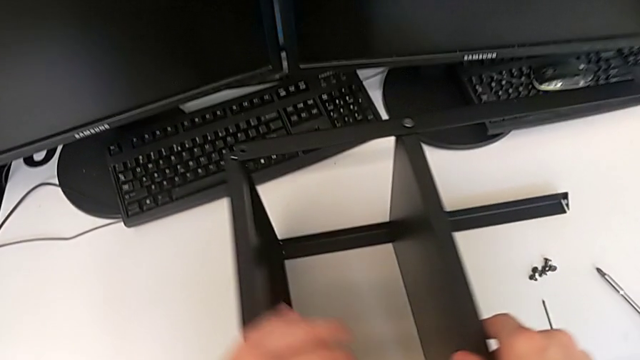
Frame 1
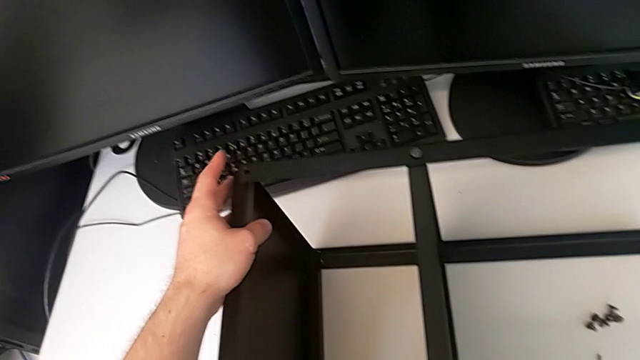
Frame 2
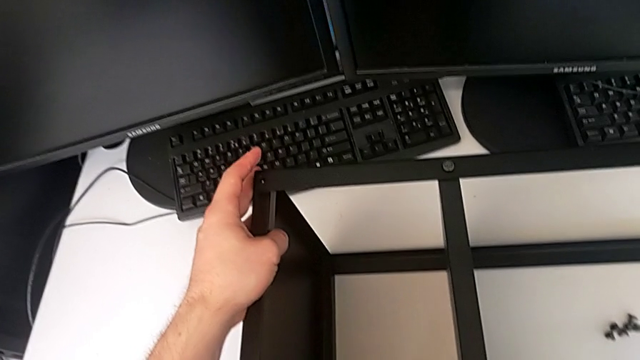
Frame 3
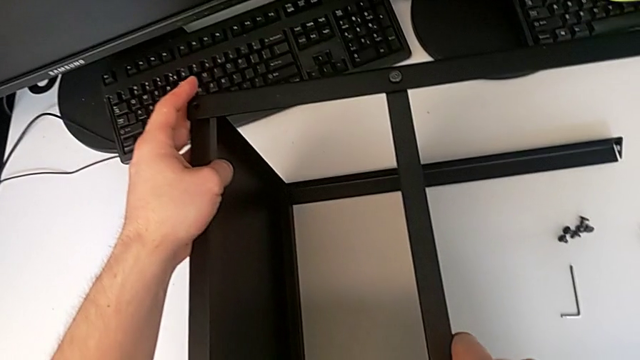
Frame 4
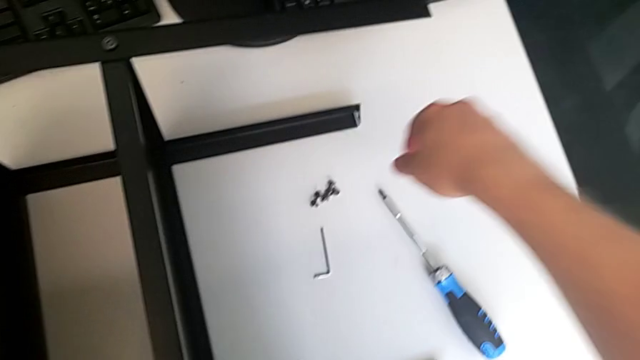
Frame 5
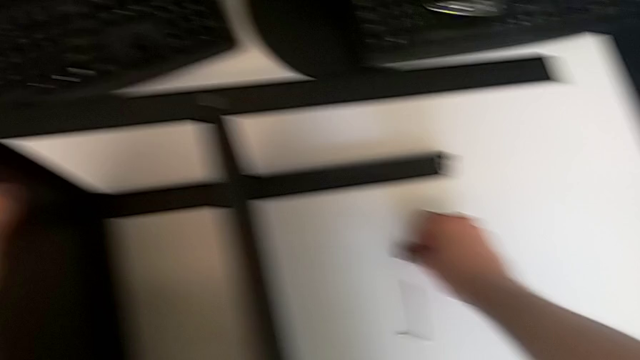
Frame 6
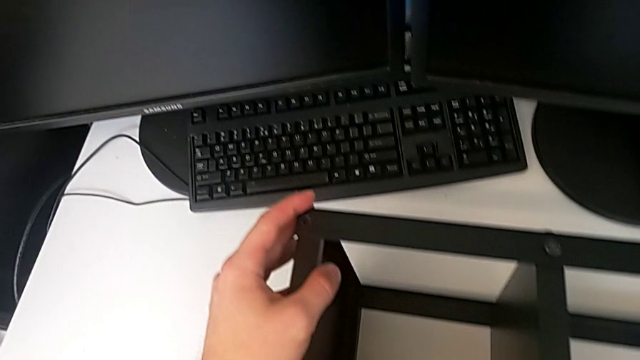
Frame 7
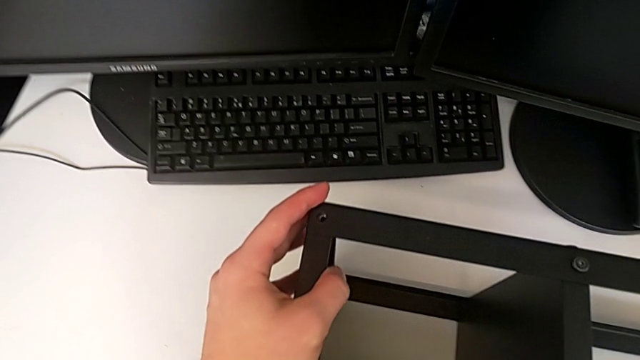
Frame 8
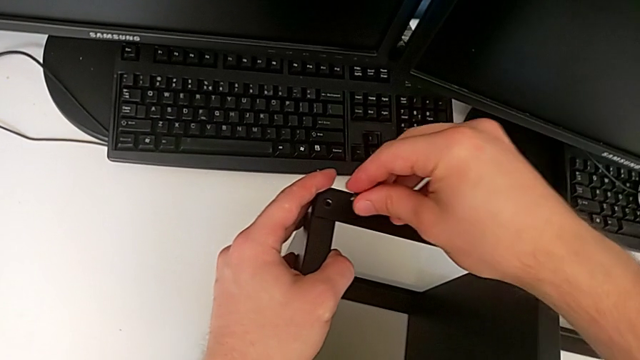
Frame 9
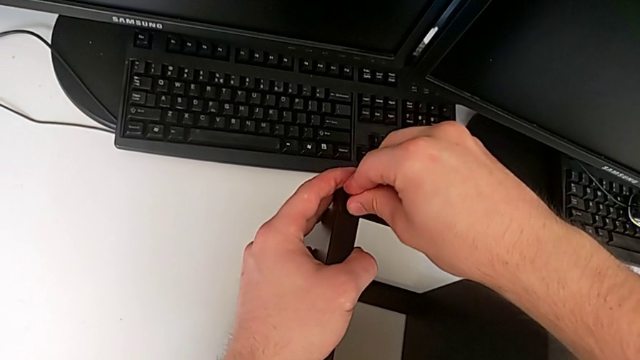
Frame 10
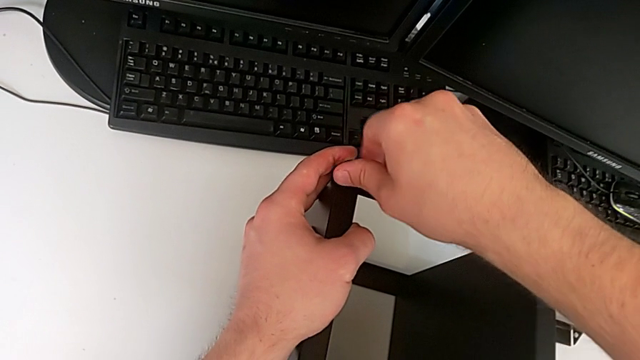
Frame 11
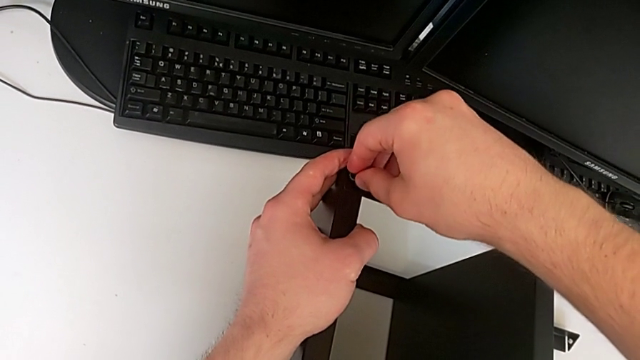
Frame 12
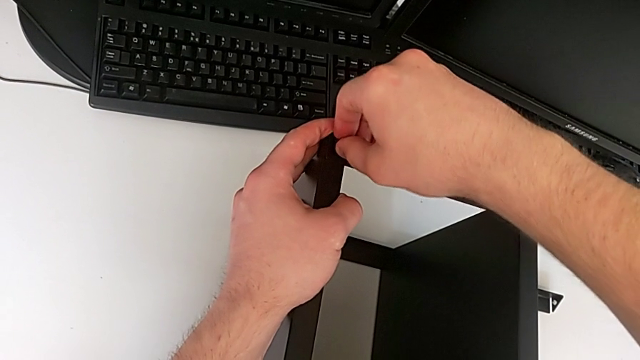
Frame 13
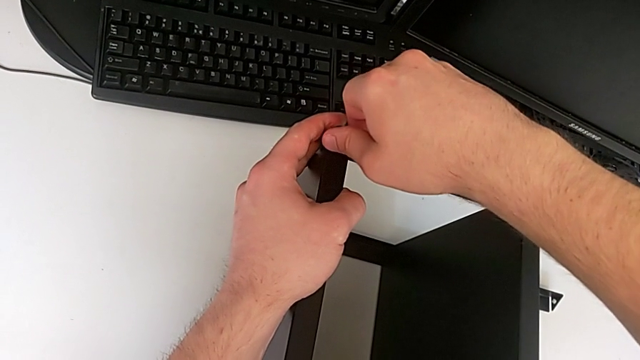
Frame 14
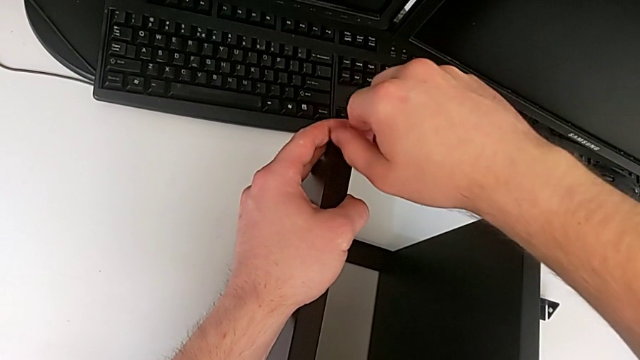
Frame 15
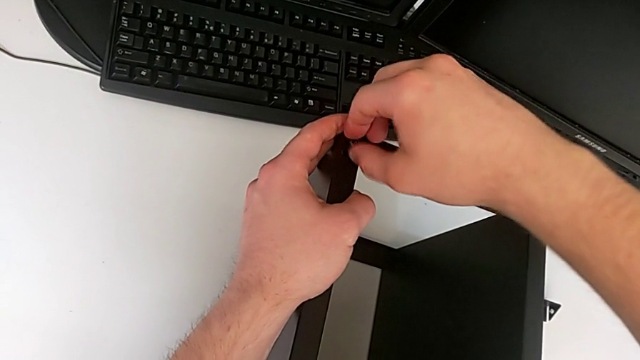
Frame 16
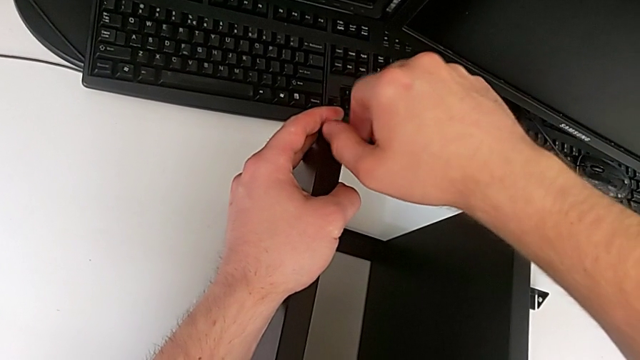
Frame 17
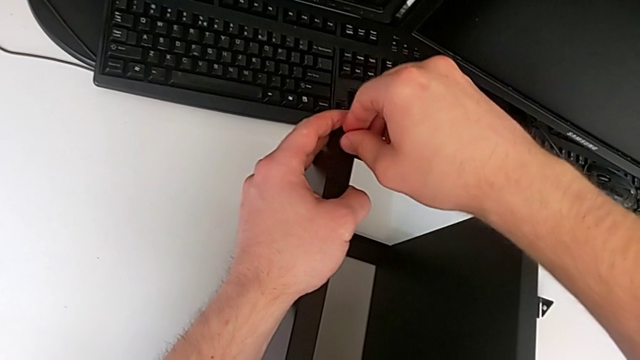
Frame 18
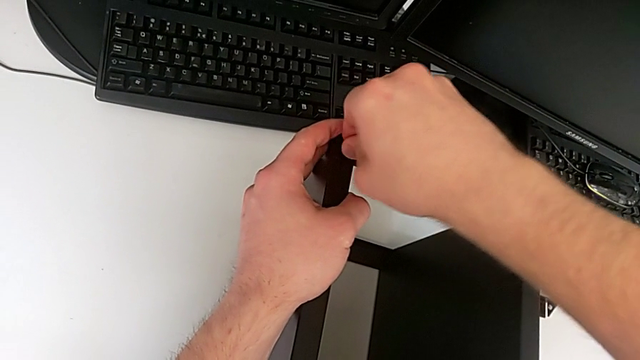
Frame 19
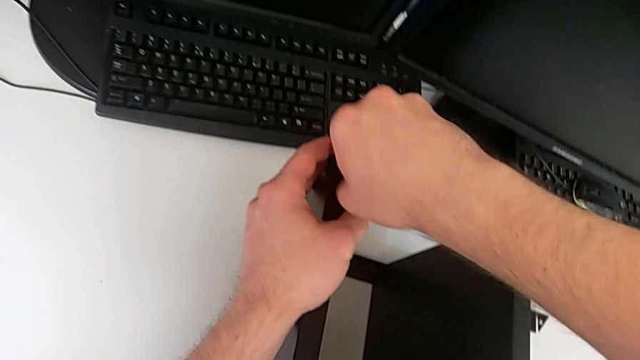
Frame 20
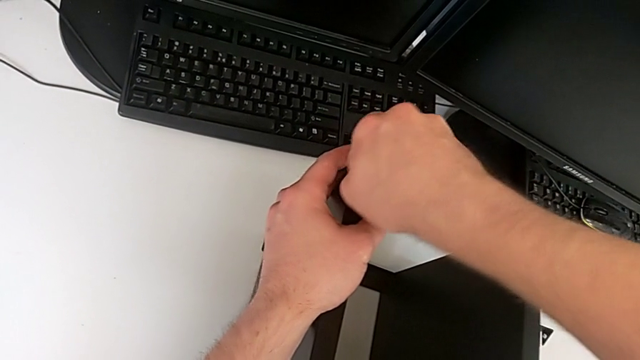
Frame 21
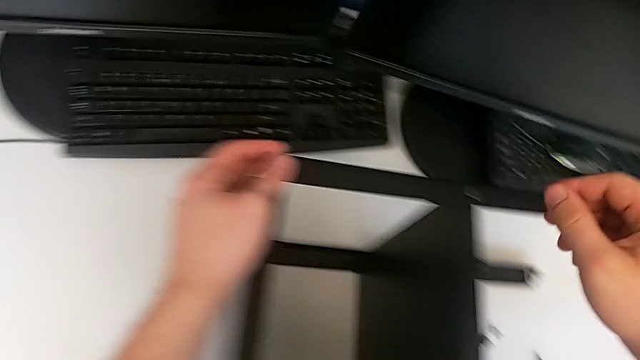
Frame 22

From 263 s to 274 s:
The camera wearer screws the ninth screw into the leg of the object. They grab the ninth hex socket head, insert it and screw it.

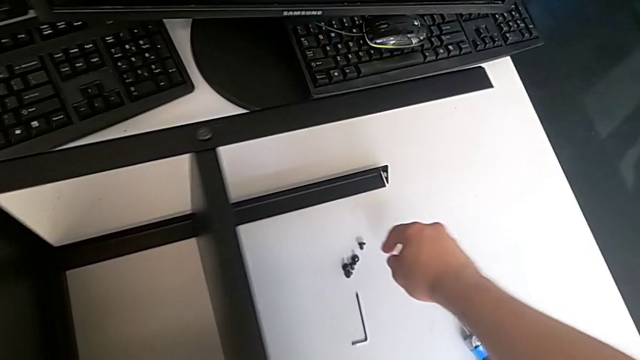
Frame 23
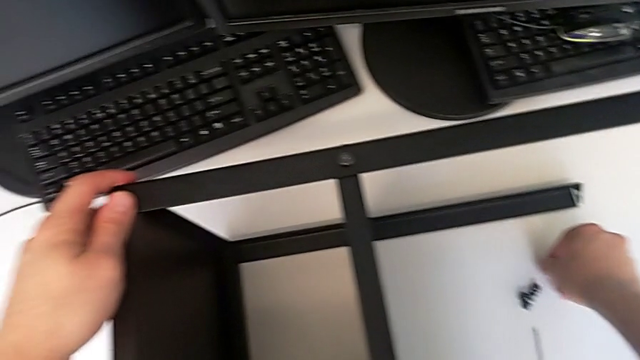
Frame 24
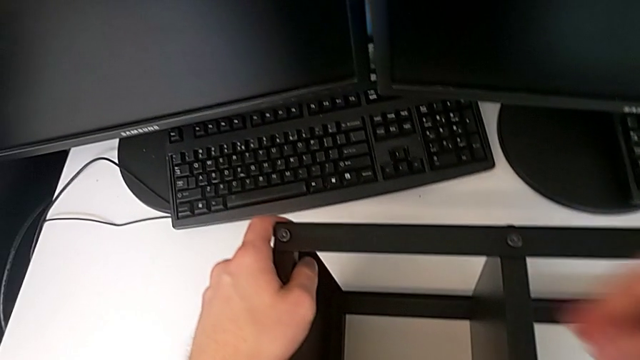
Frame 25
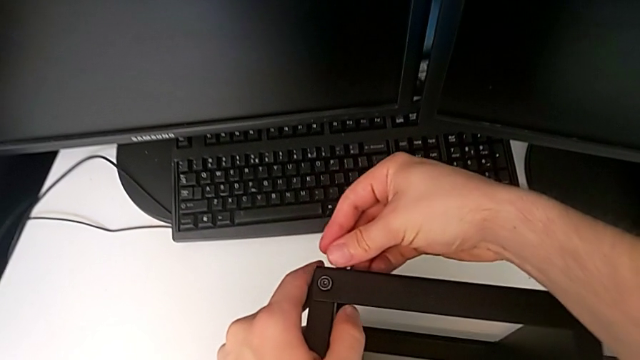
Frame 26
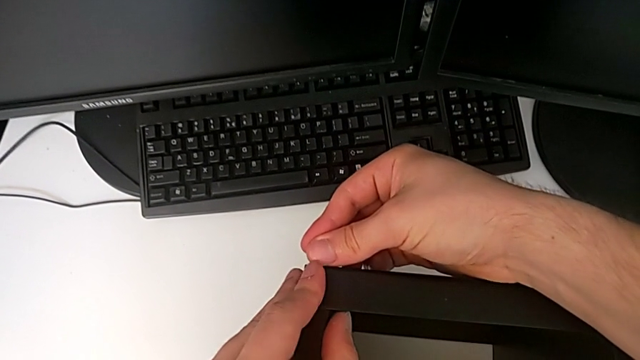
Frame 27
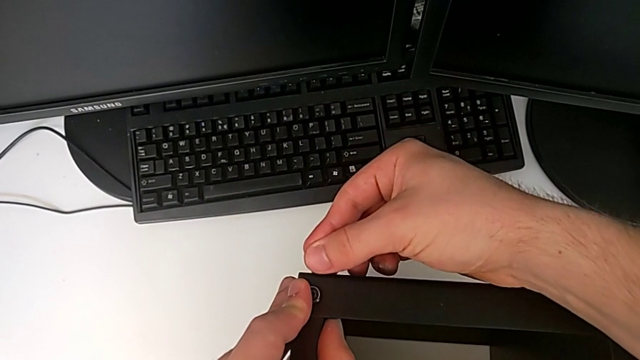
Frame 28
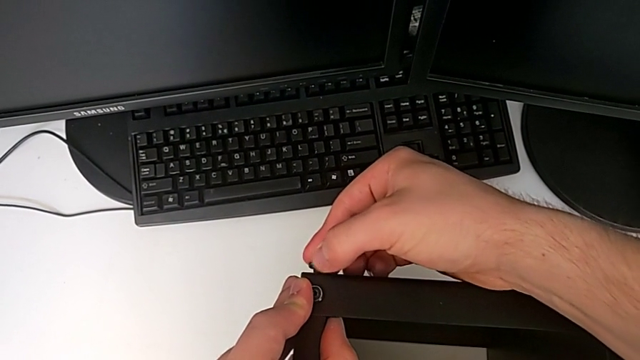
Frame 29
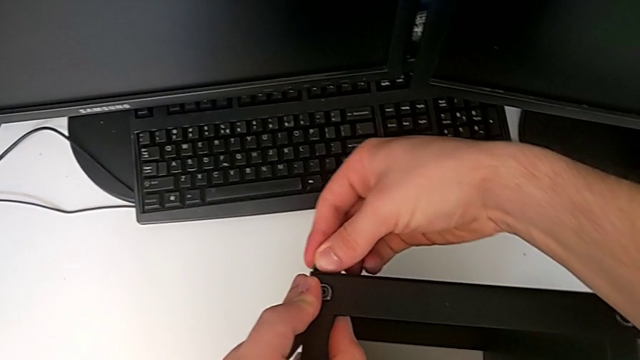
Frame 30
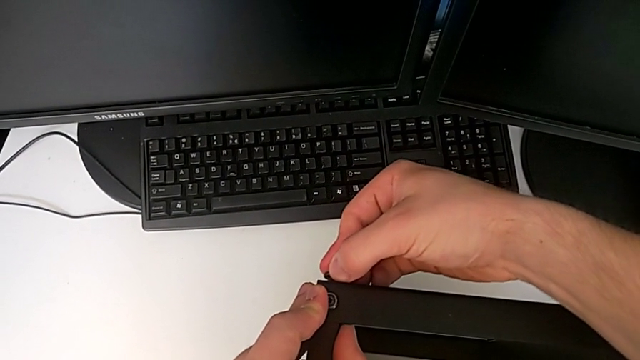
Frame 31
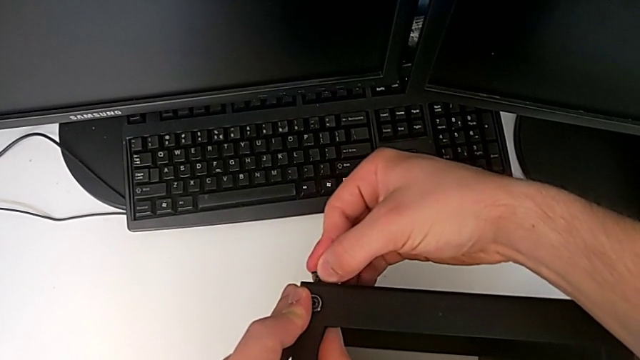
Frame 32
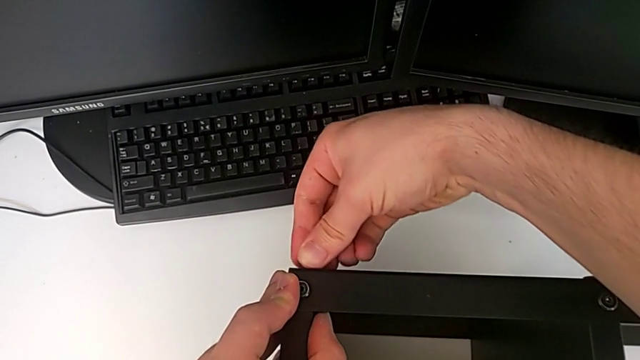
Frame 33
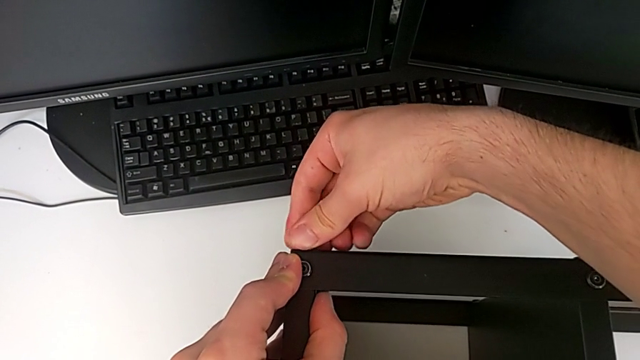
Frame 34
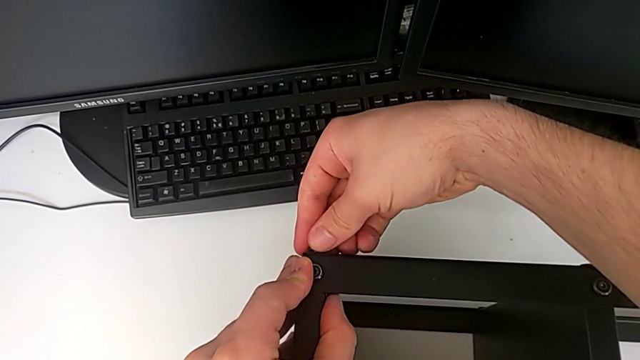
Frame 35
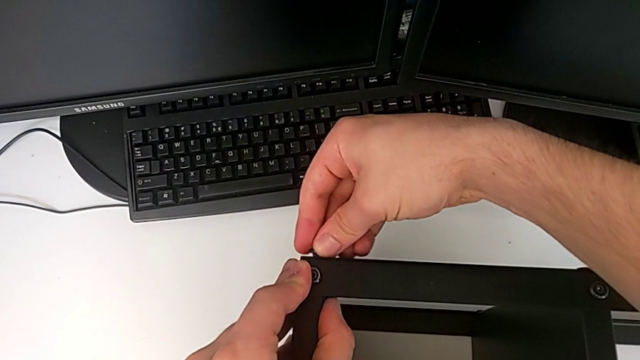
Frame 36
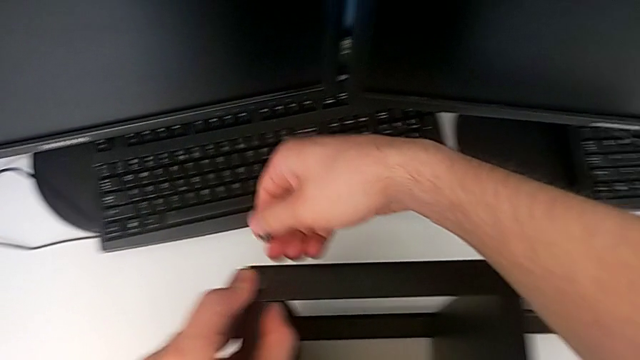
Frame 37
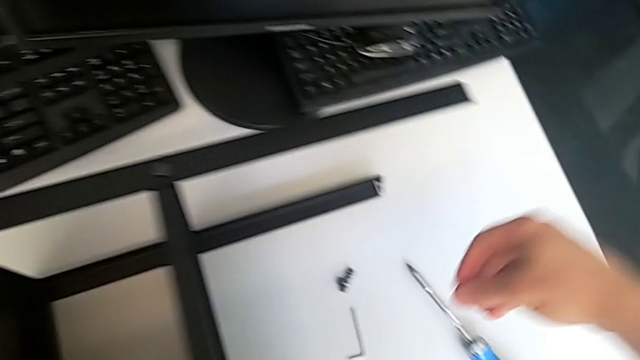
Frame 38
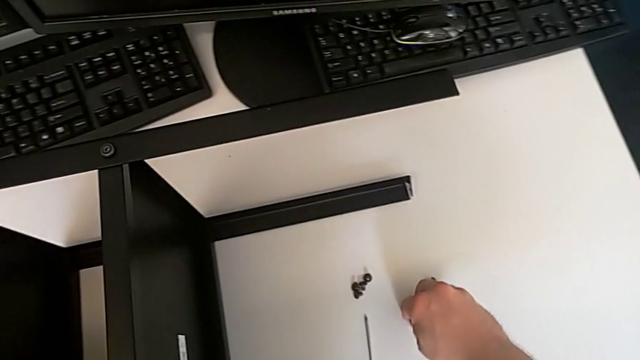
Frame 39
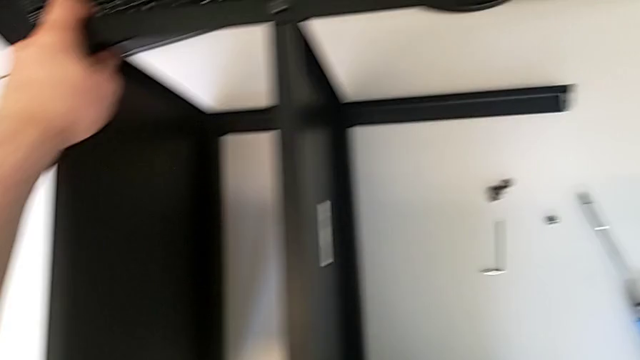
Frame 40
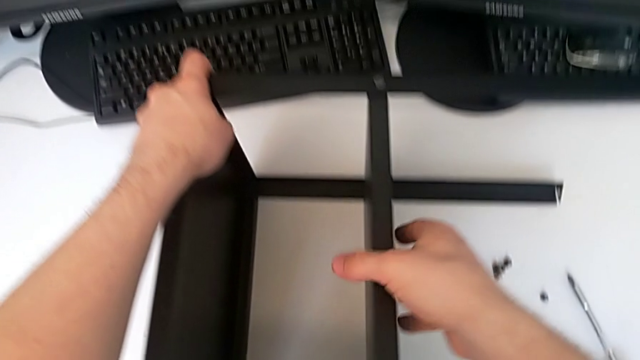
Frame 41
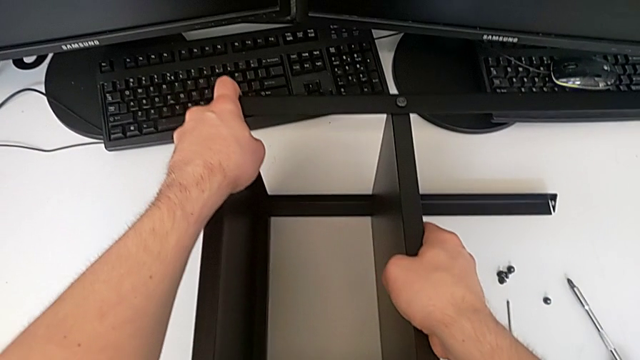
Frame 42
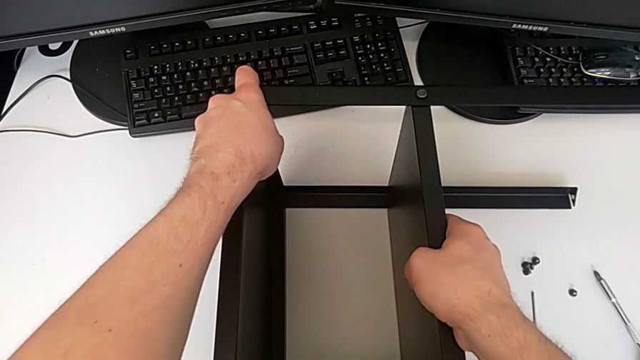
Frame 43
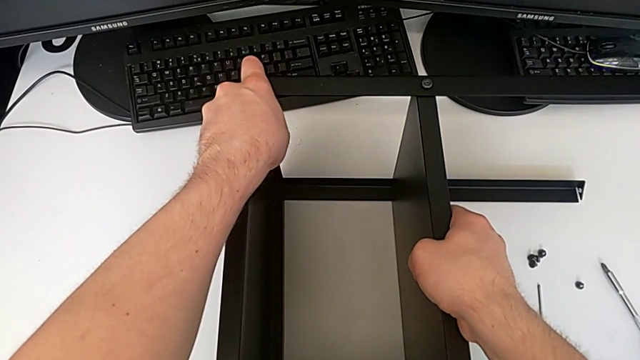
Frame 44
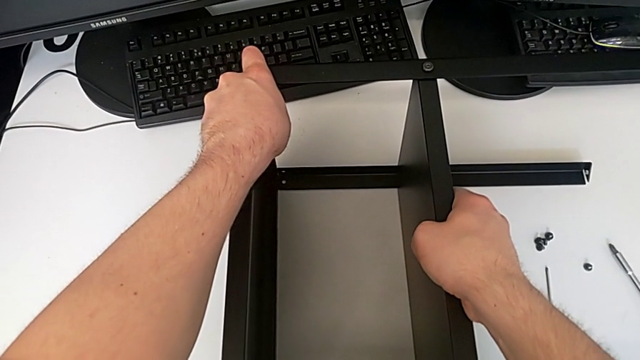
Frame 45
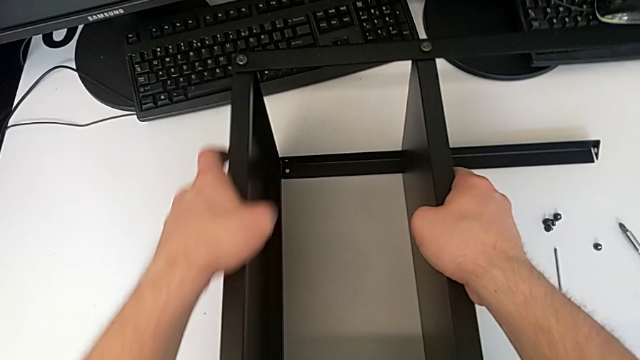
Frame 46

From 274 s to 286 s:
The camera wearer is screwing the tenth leg into the table. They lift the tenth hex socket head, screw it, disassemble it, lift the eleventh hex socket head and begin to align the leg.
